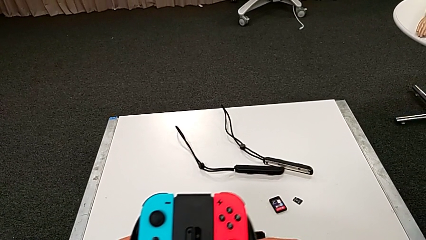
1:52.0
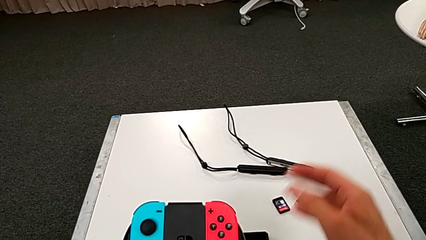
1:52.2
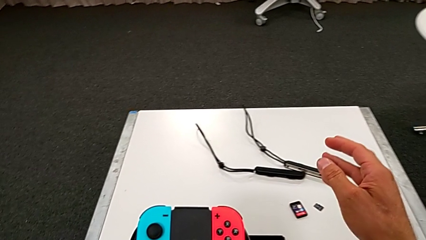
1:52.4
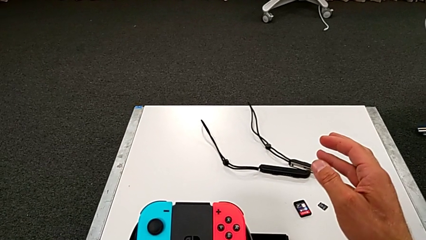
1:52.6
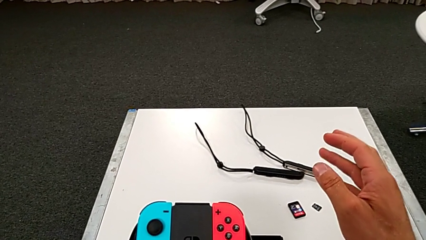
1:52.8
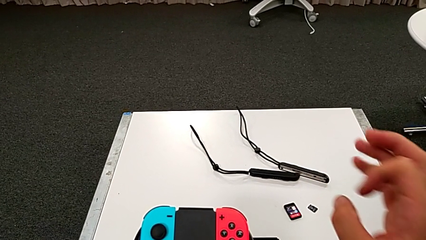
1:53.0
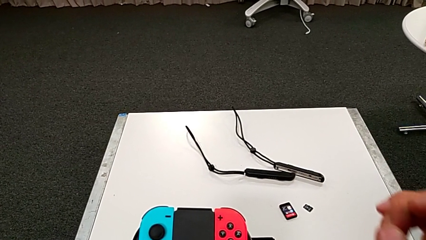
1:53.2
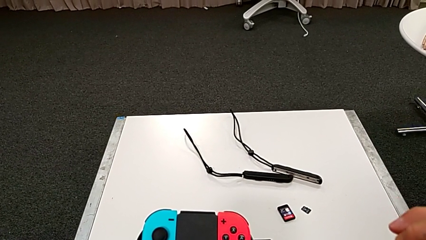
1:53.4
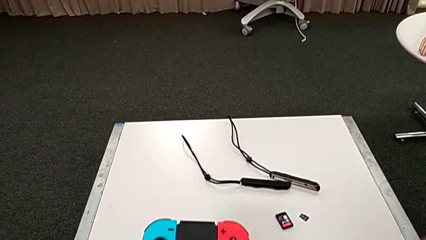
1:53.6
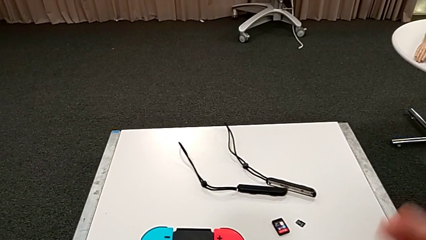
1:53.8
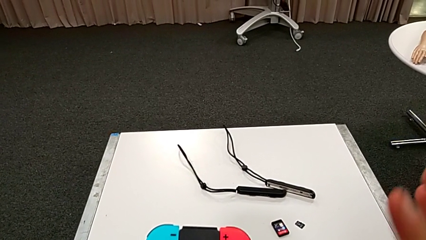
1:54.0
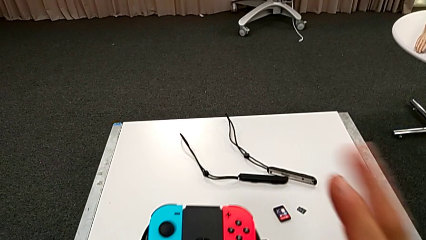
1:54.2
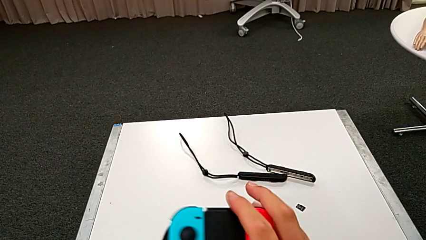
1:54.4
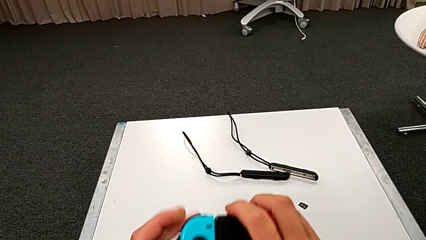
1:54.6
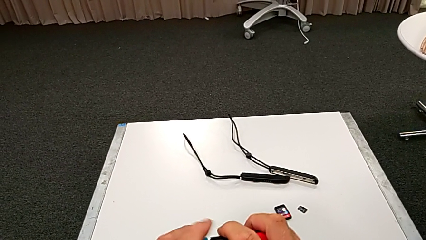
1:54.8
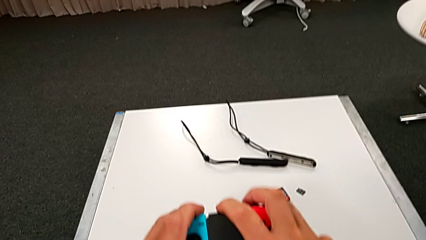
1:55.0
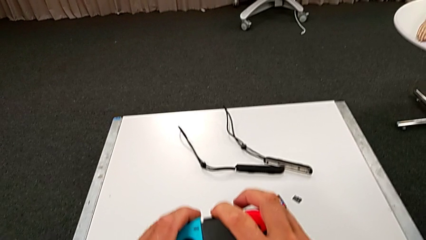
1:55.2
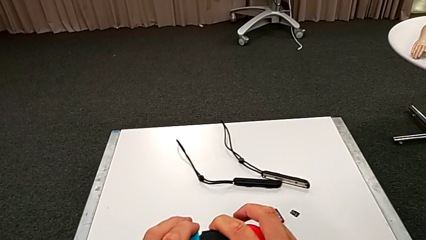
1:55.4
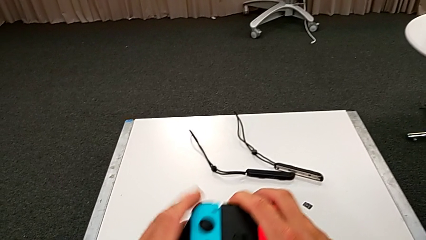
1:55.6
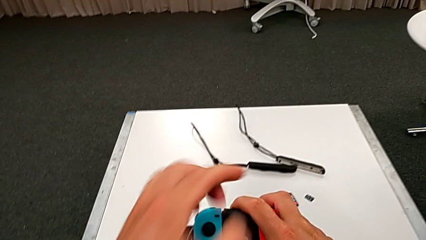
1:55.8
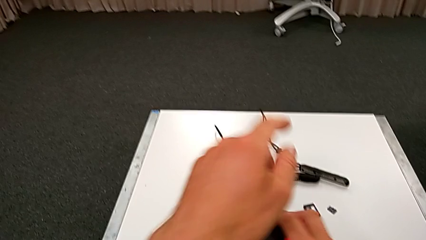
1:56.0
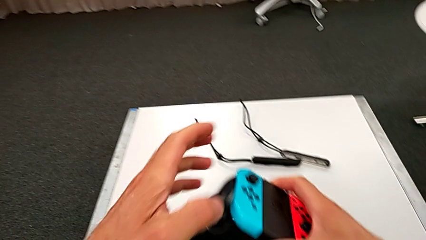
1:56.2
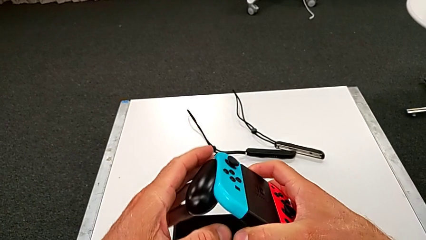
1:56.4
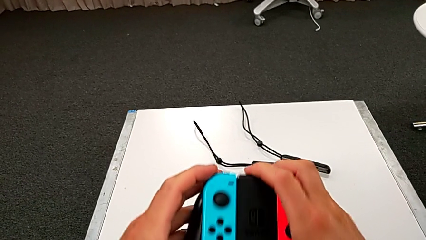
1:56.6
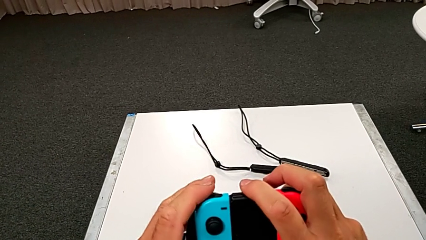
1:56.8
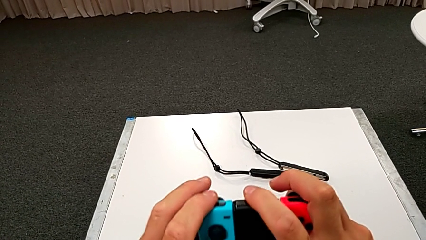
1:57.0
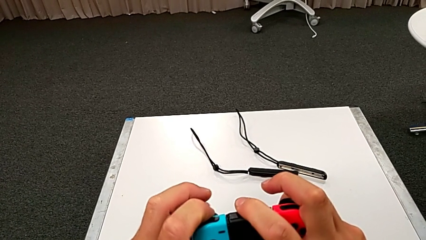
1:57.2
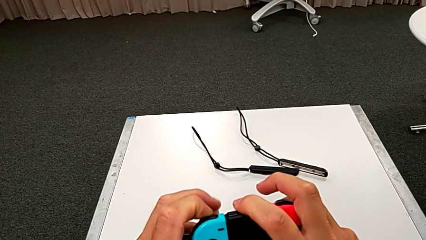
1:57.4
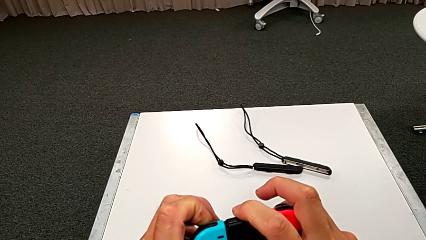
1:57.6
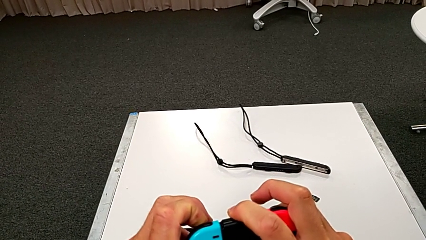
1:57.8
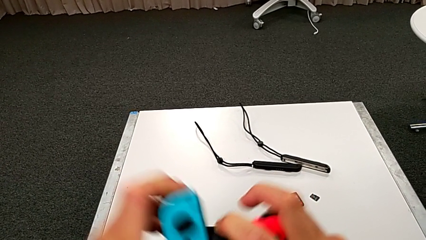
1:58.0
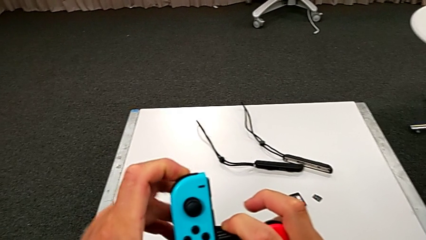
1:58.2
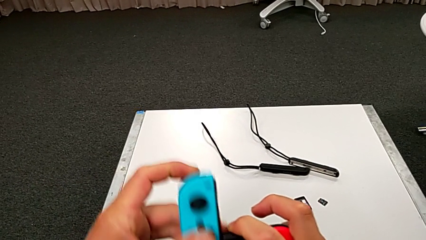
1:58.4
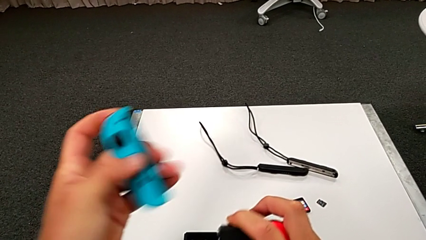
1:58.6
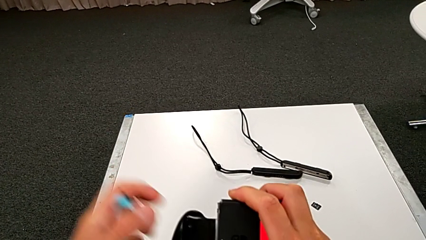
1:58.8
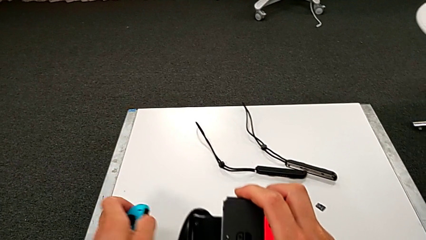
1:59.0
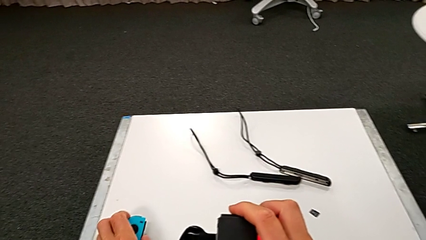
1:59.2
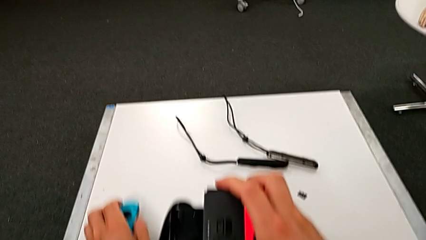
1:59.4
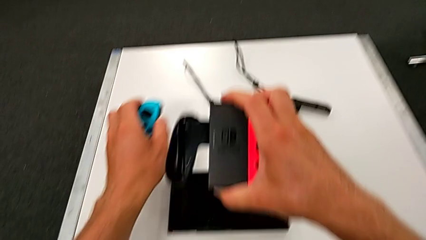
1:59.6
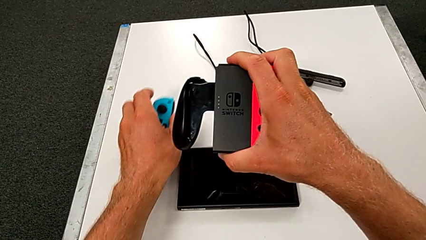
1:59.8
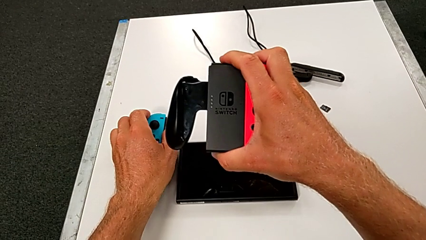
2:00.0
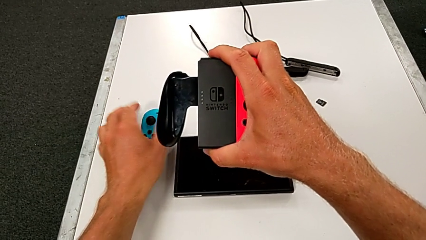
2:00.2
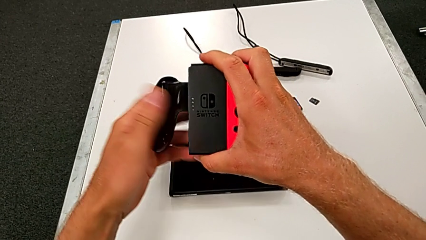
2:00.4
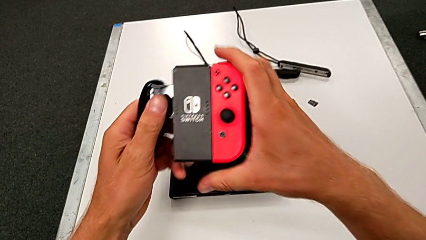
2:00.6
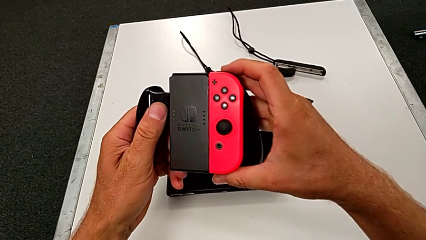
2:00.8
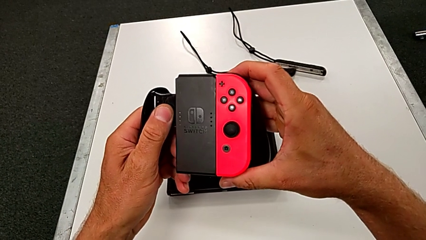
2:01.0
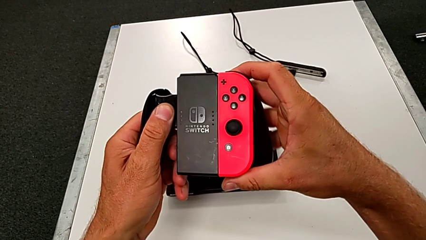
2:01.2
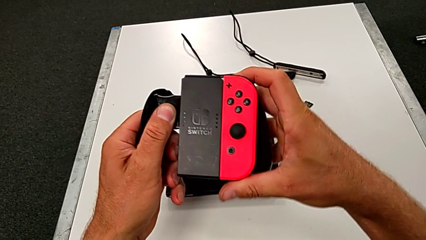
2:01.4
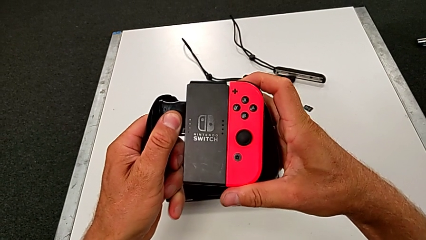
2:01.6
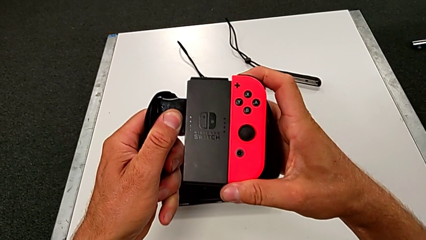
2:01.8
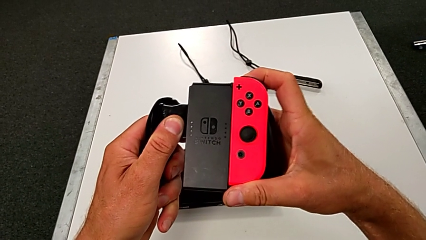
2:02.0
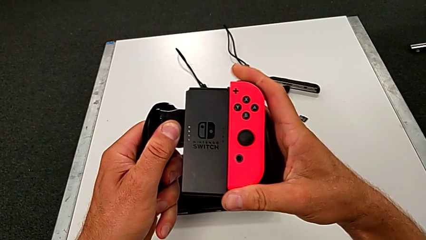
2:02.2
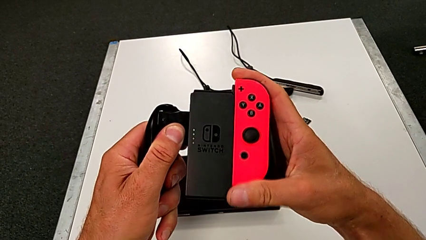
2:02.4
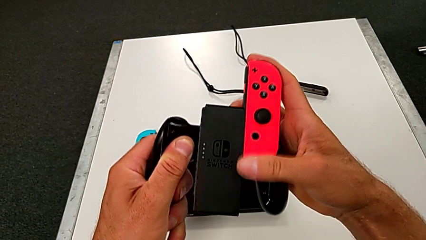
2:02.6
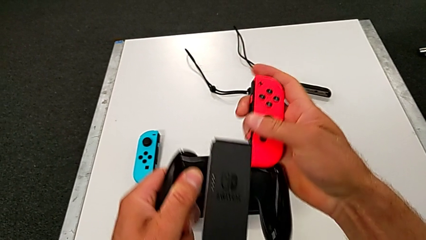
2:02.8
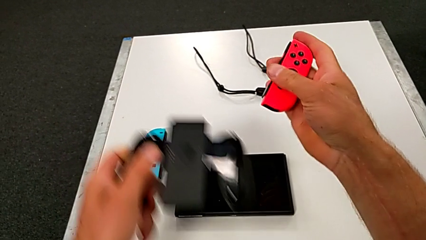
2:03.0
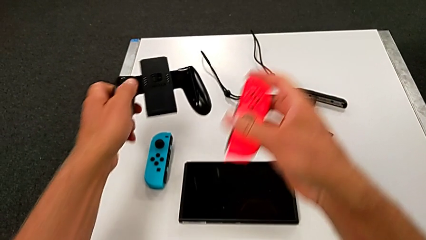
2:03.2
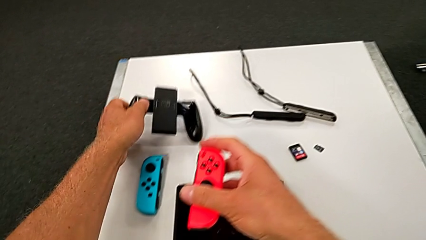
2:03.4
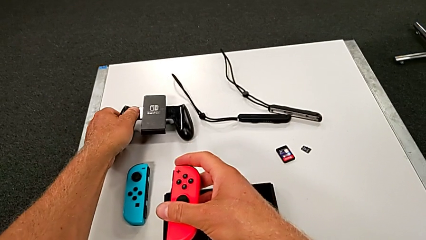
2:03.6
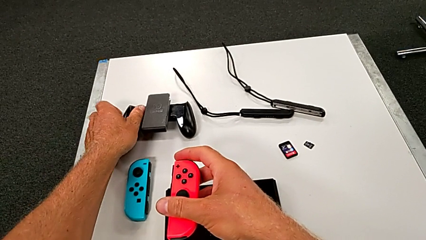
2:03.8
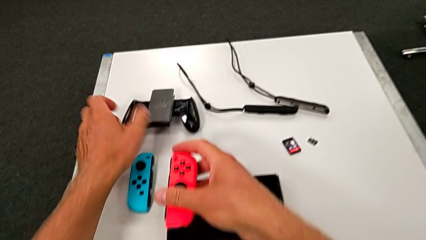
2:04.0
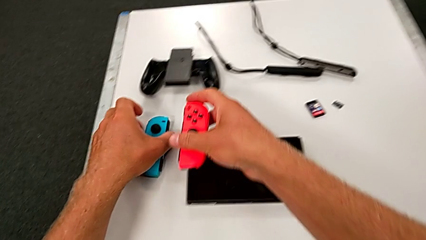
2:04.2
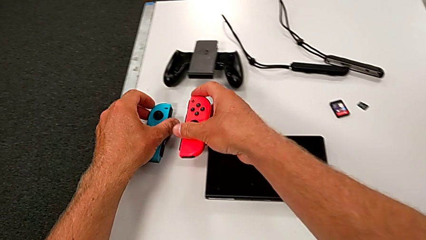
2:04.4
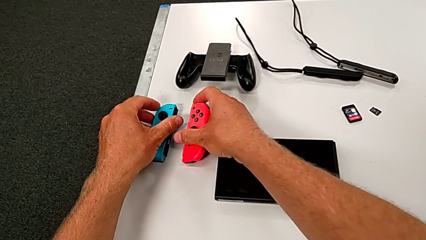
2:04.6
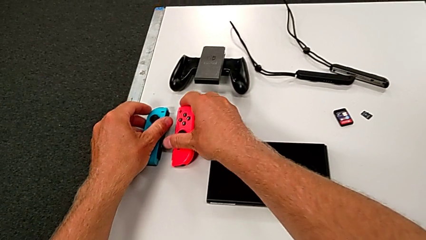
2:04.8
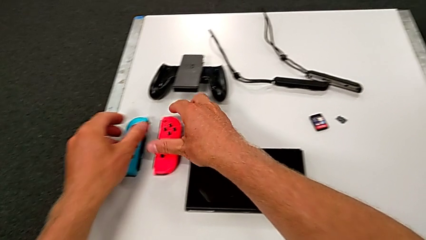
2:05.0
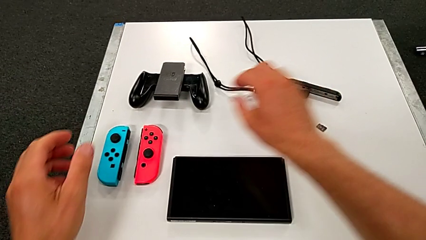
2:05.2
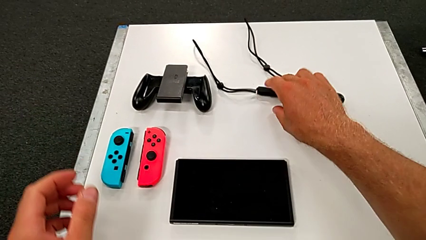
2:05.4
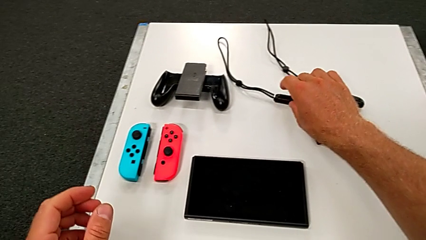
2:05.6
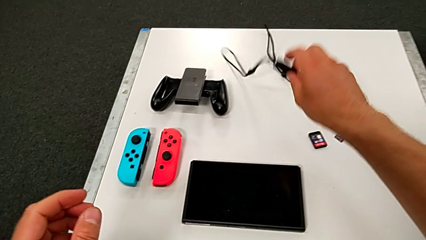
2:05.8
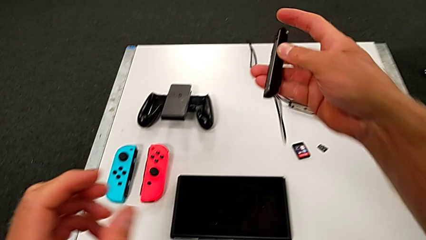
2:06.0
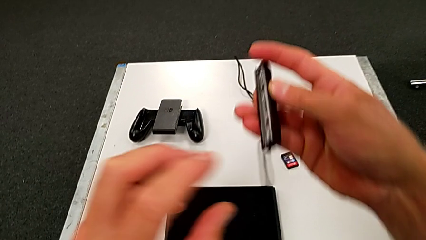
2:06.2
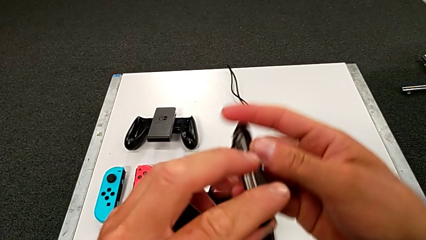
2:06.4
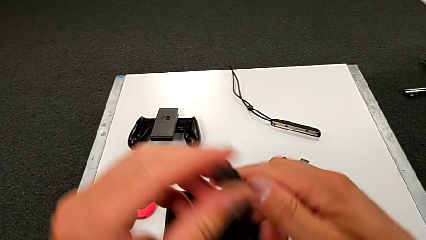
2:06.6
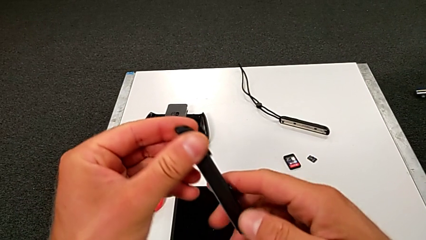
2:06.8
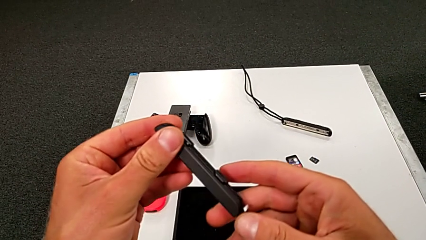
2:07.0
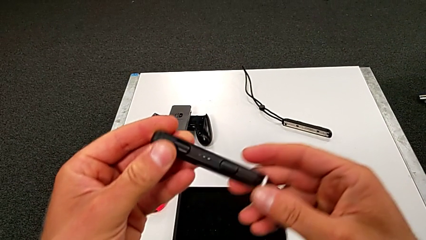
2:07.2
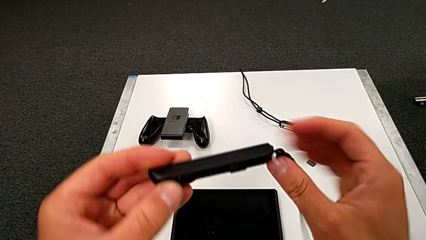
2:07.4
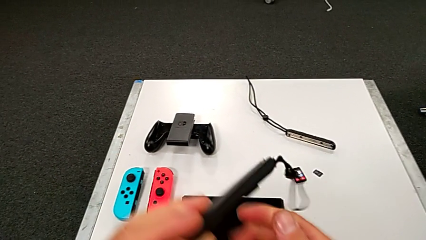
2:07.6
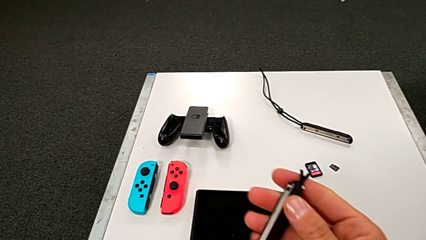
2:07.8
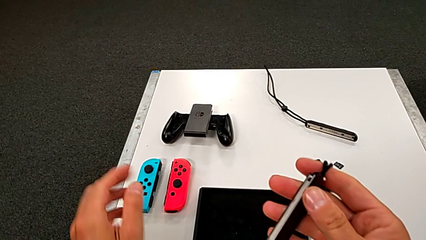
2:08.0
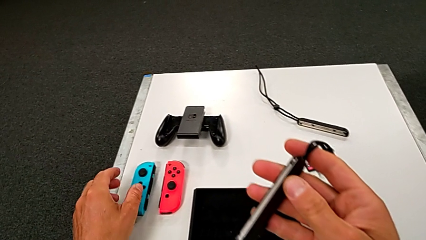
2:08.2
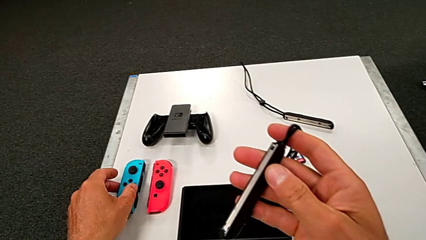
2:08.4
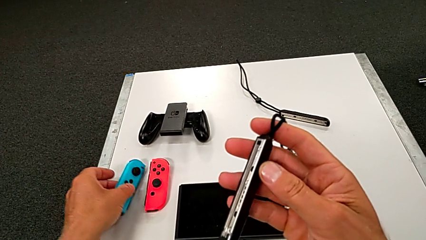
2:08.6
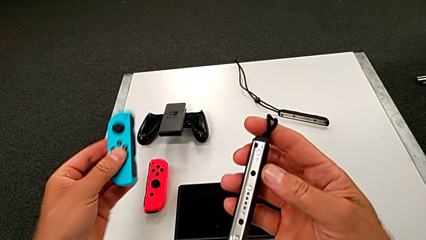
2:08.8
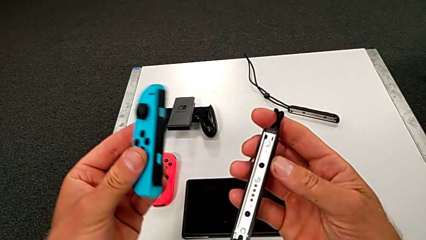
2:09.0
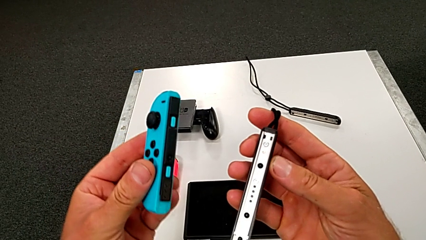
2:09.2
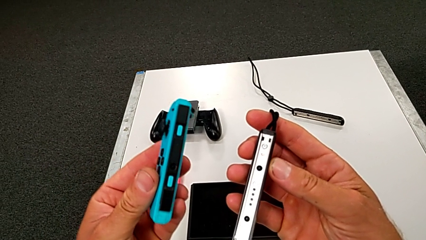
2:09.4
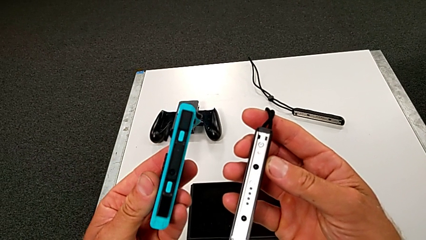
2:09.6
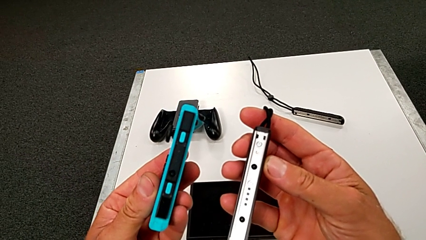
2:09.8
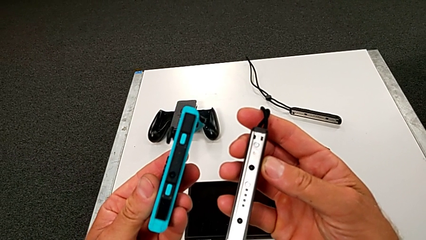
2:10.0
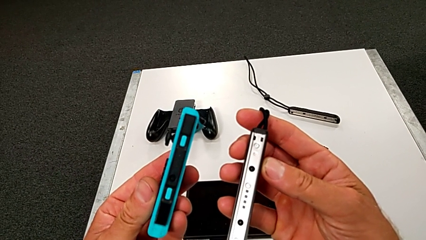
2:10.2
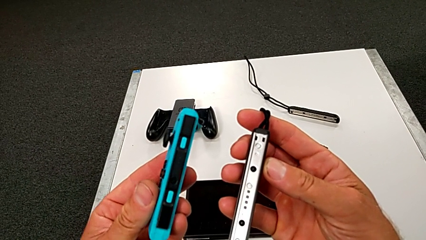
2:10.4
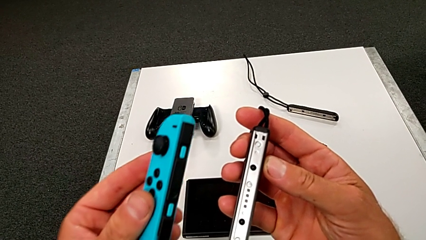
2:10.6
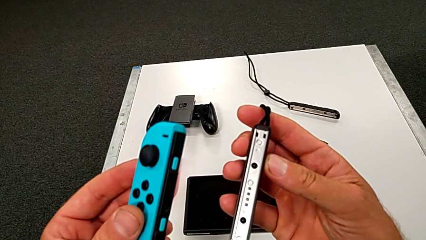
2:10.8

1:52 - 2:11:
The camera wearer is inserting the red controller with the joy strap. They withdraw the blue Joy-Con controller, withdraw the red Joy-Con controller and grab the black Joy-Con strap.
